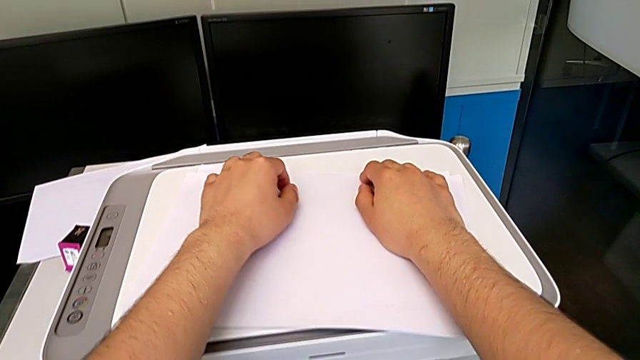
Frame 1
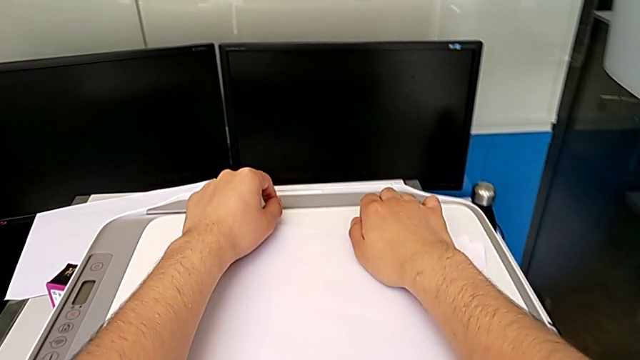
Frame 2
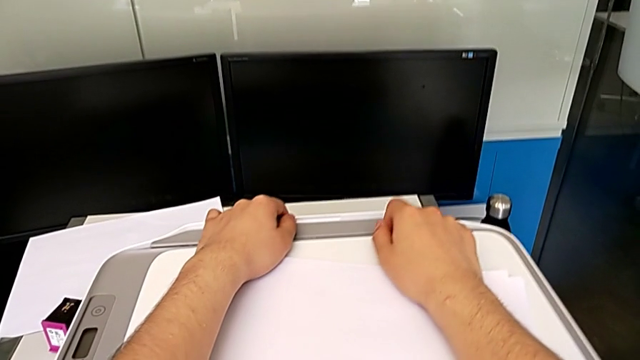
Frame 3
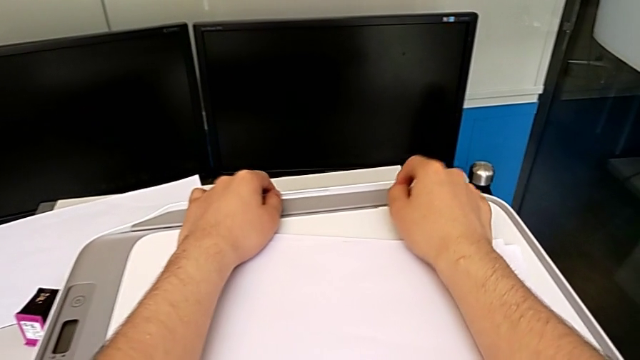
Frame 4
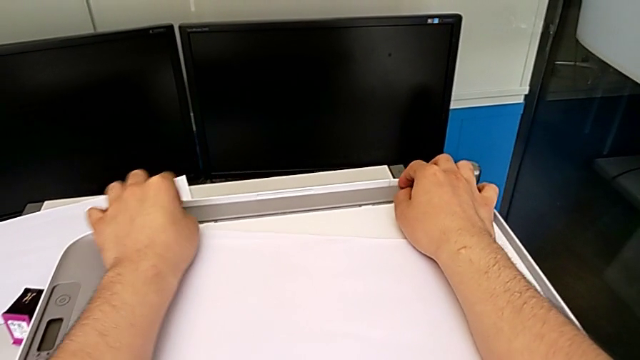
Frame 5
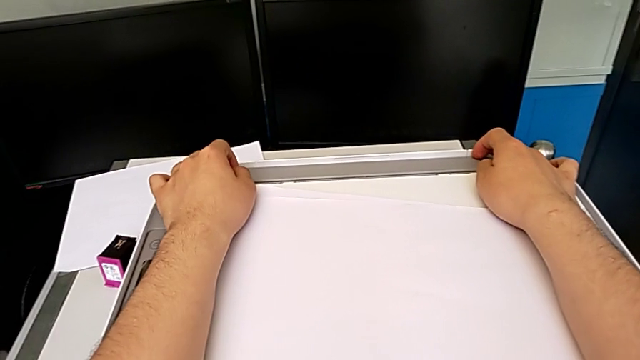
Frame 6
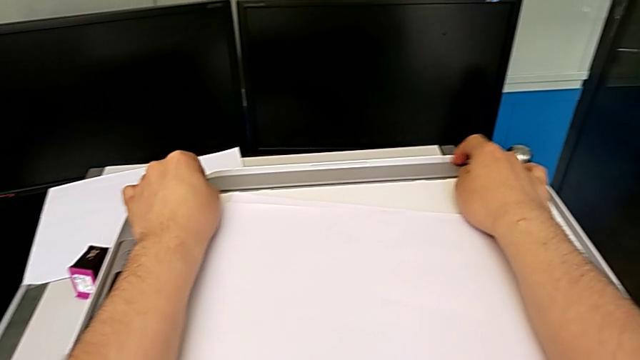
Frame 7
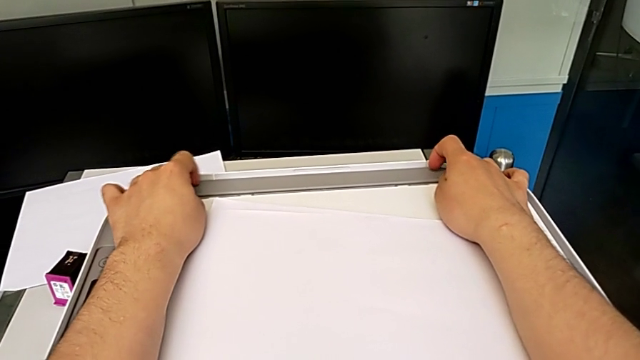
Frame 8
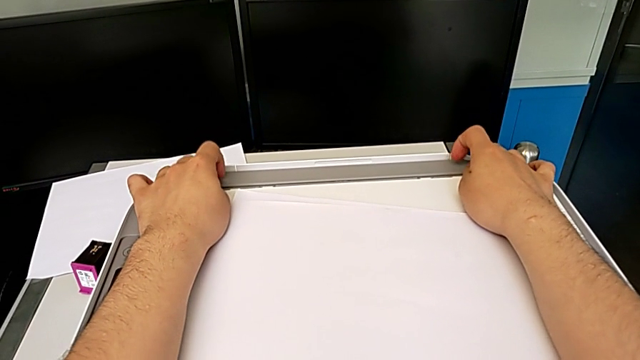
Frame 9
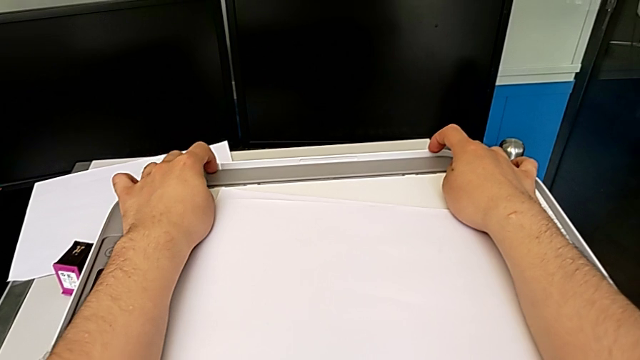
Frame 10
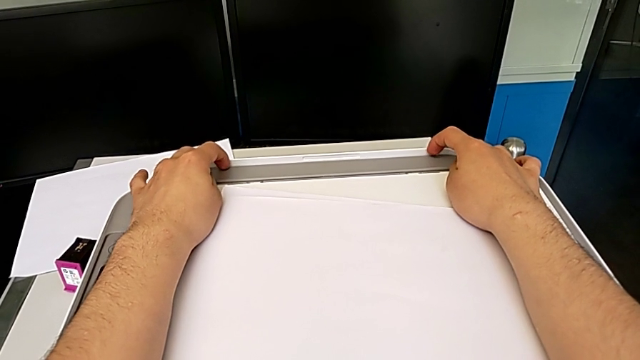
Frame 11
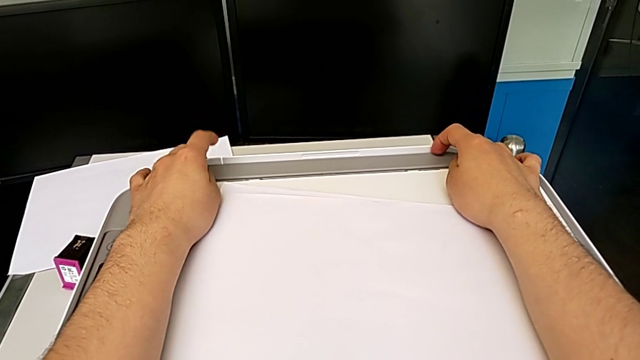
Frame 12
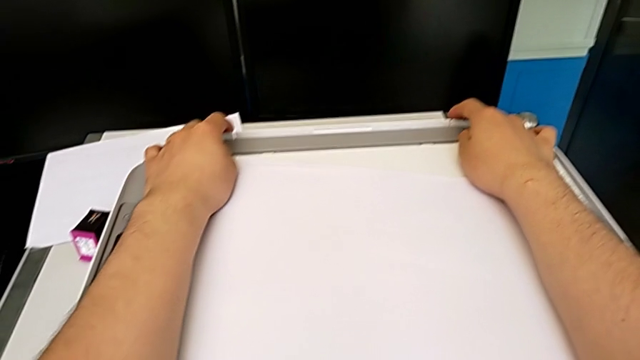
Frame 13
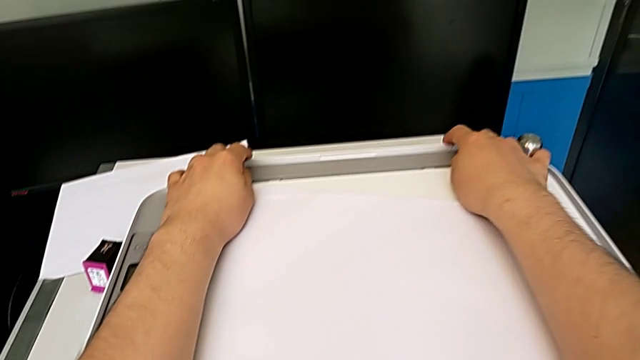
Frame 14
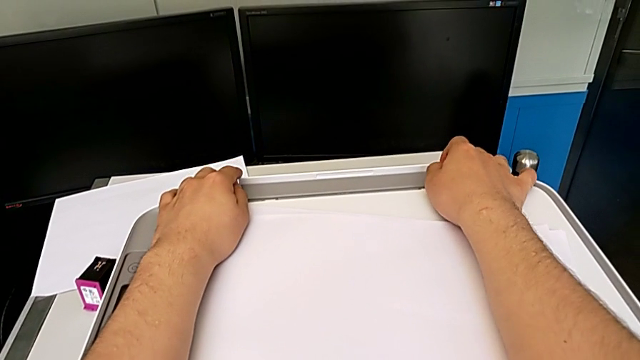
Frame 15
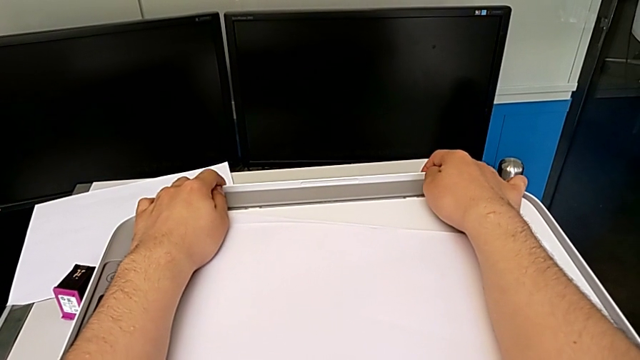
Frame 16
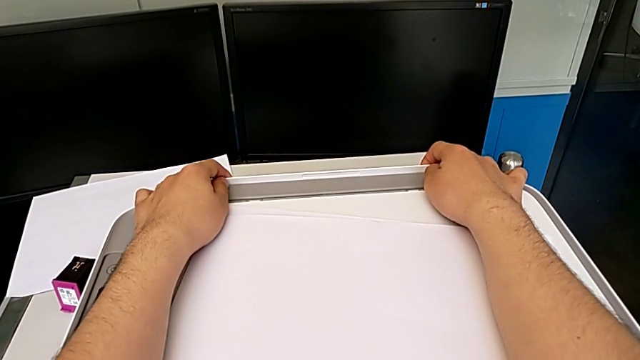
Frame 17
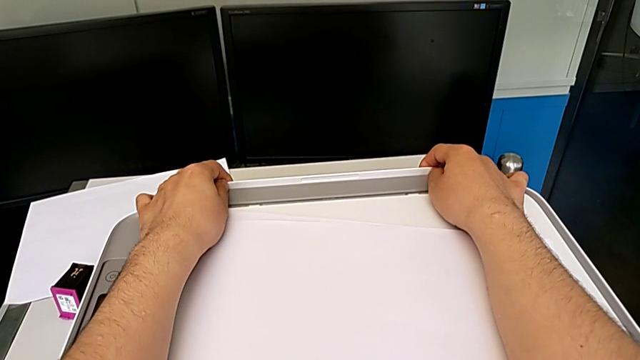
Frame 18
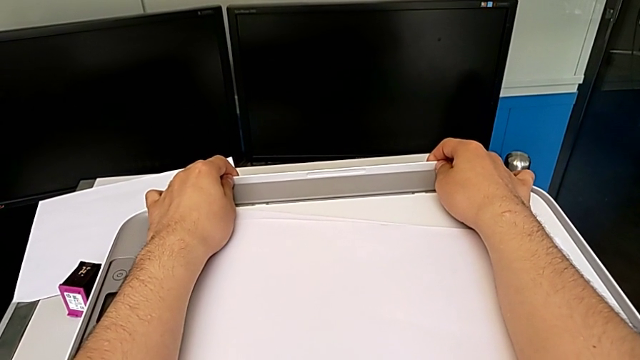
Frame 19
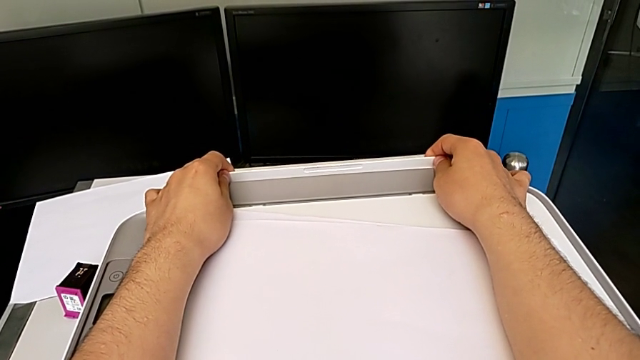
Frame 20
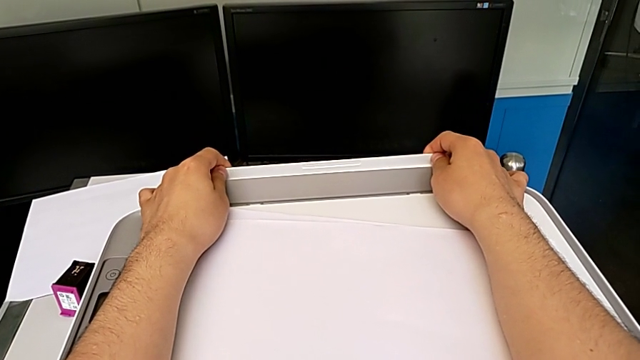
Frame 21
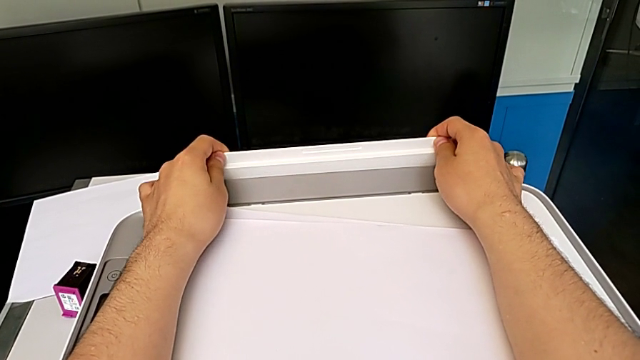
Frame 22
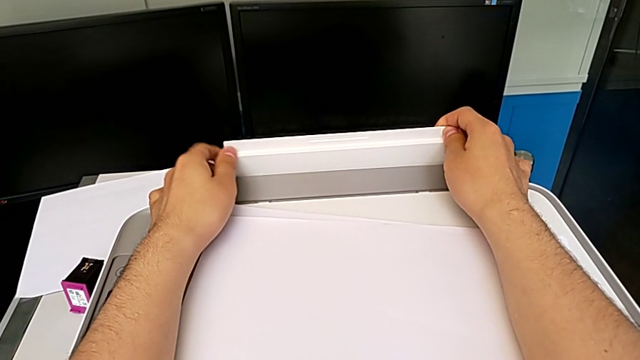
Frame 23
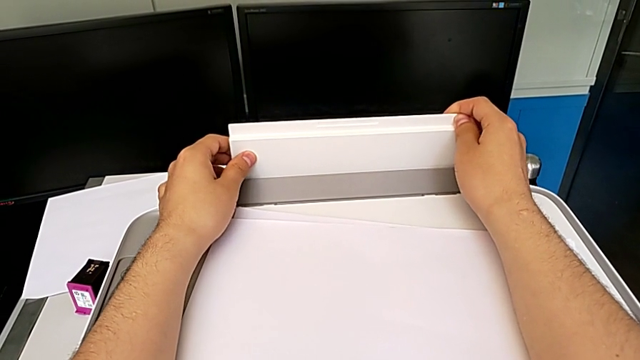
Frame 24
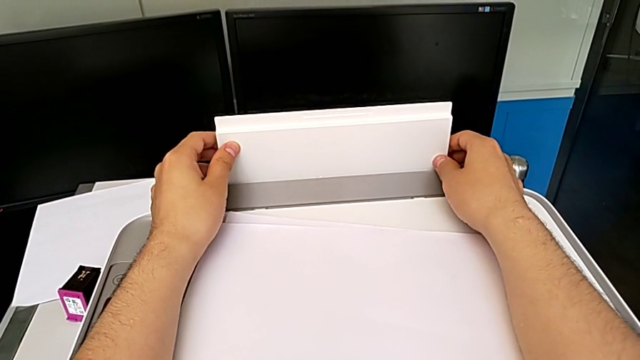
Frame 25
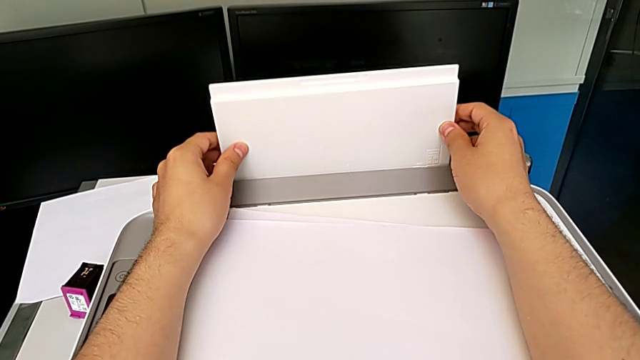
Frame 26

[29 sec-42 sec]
The camera wearer is loading a stack of papers into the printer. They grab the paper tray and pull it.

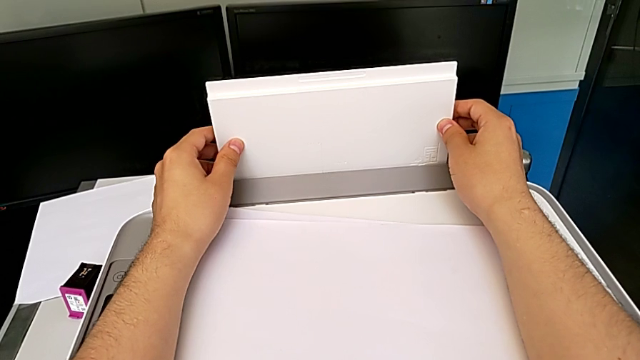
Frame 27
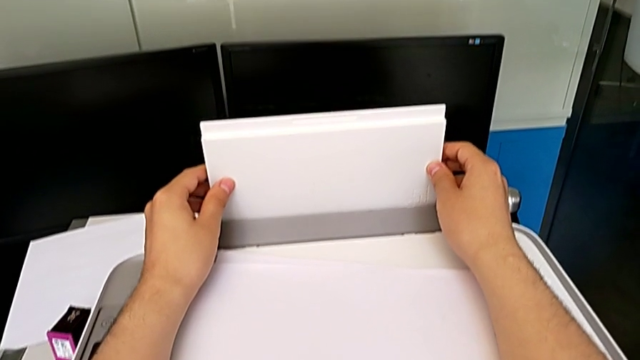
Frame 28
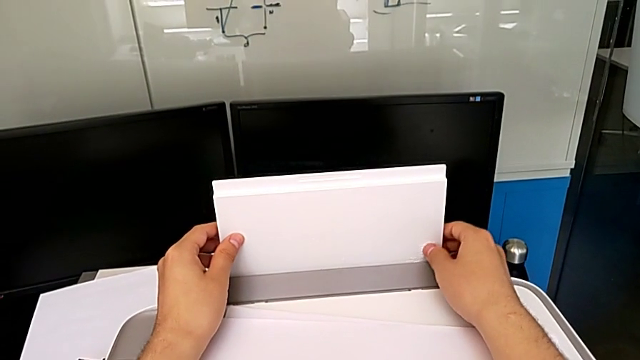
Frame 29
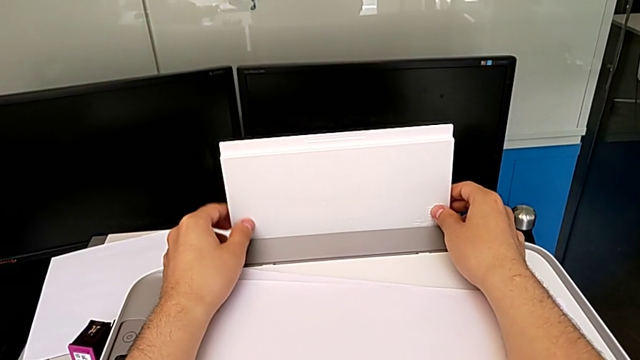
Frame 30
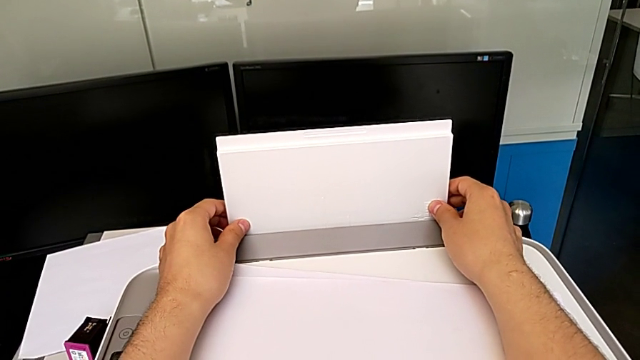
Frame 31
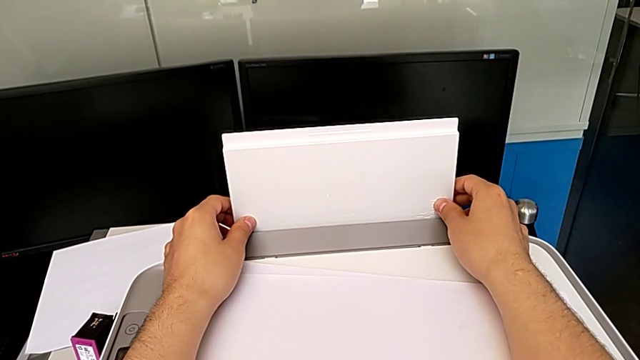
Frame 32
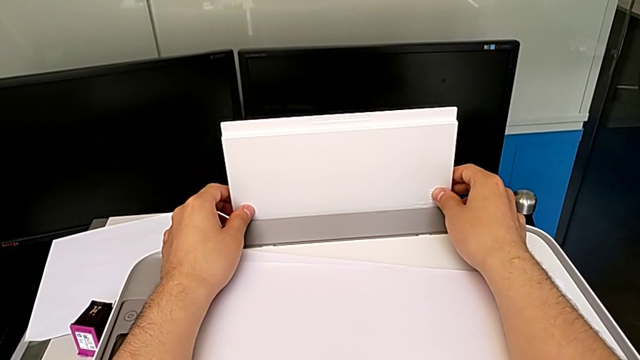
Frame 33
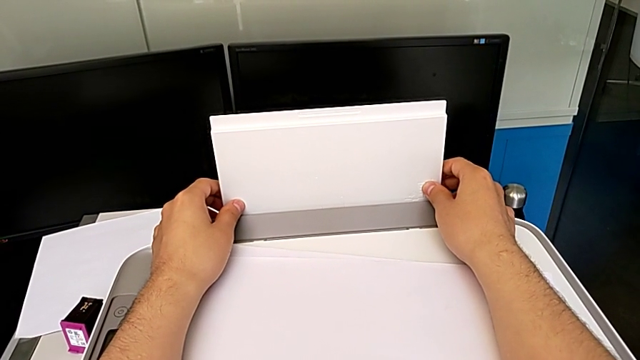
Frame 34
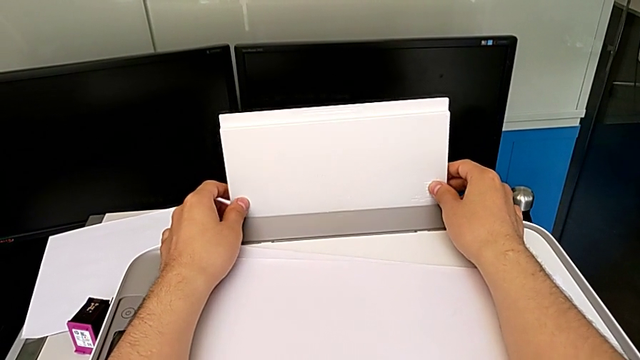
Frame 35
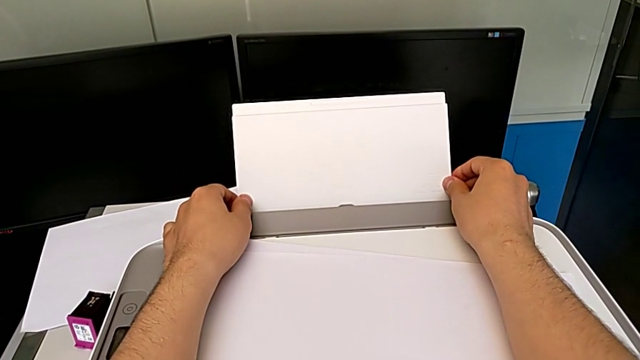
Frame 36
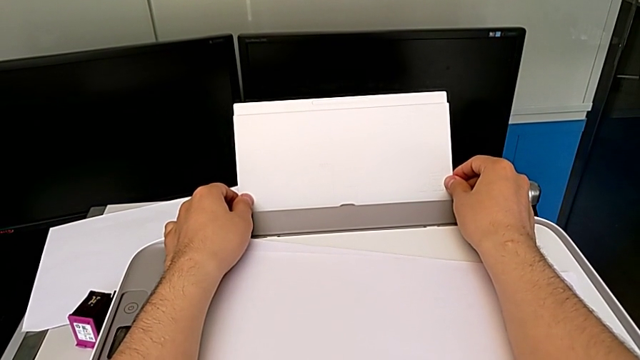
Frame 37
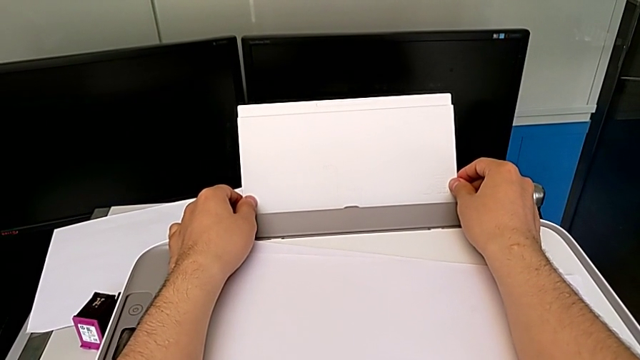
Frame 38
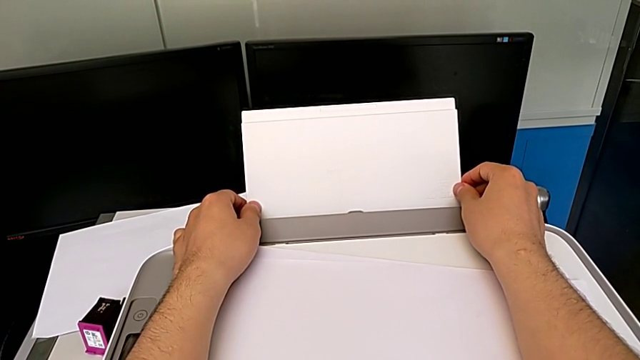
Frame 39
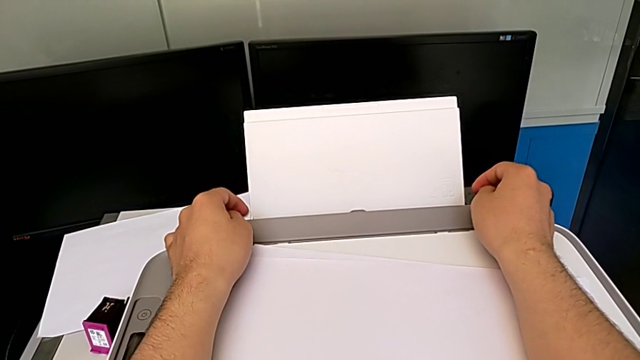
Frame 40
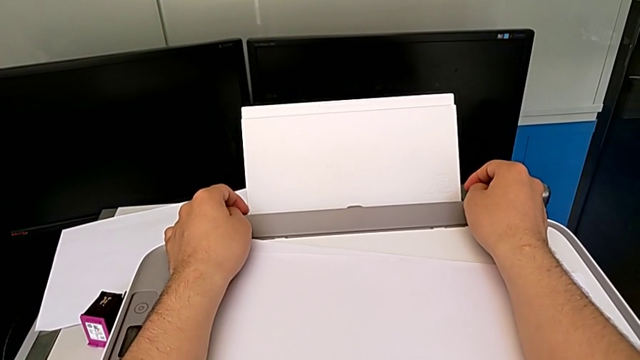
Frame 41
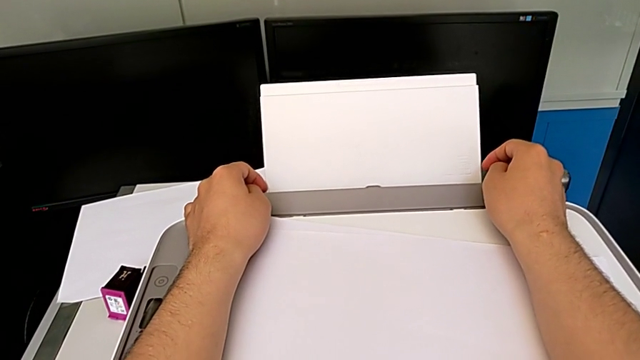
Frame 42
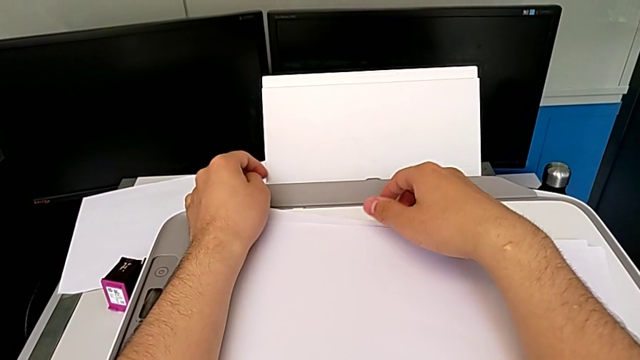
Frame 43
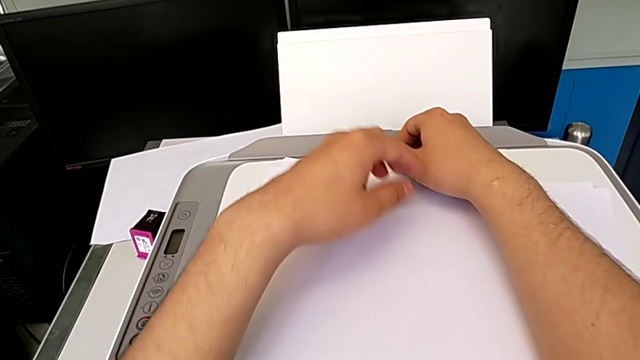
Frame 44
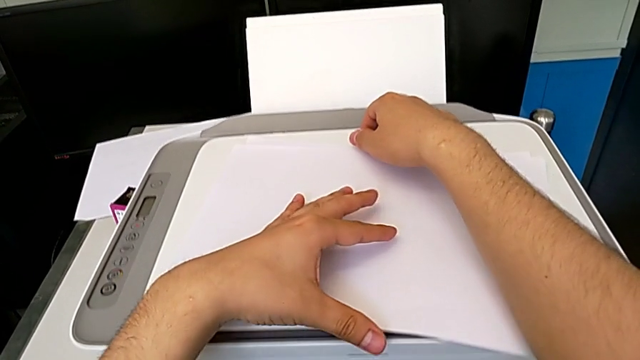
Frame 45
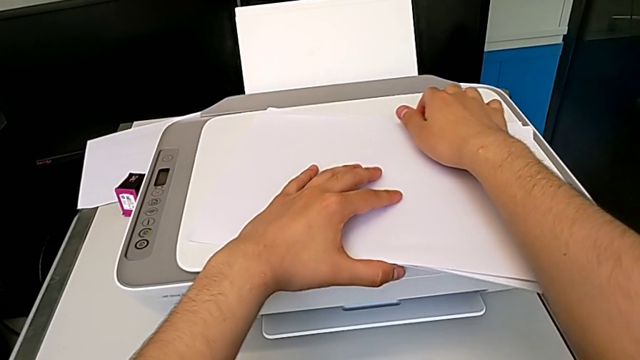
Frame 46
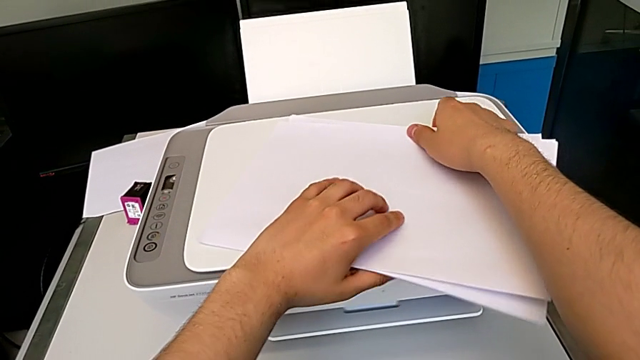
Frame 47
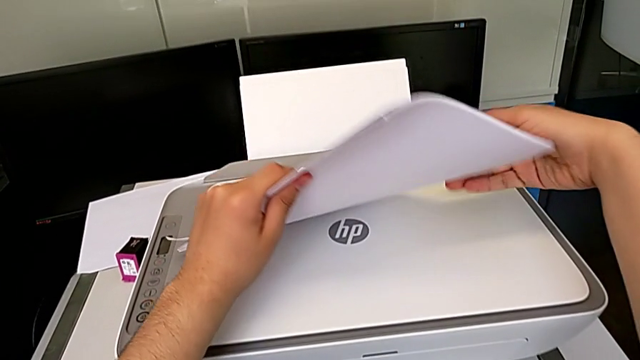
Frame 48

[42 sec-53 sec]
The camera wearer is loading a stack of papers into the printer. They hold the paper tray, push it and grab the paper stack.
